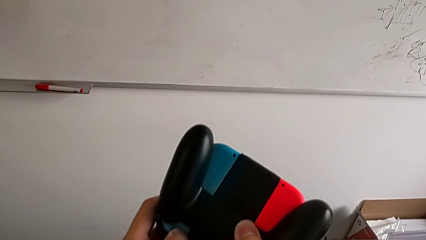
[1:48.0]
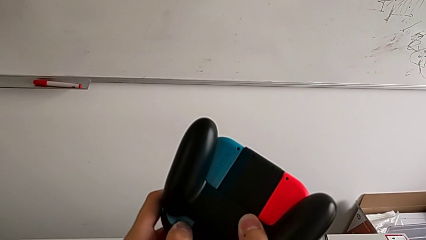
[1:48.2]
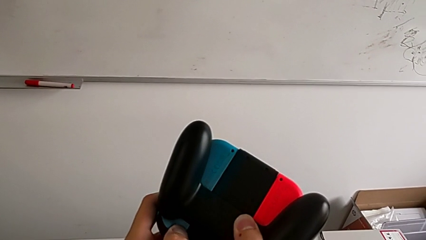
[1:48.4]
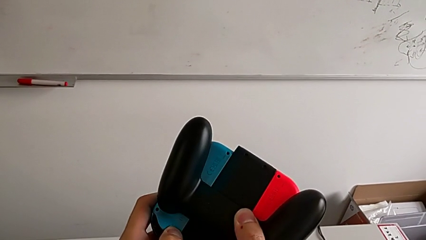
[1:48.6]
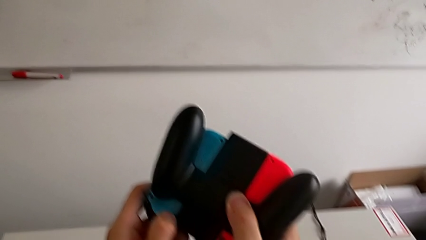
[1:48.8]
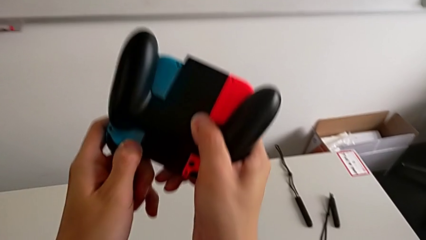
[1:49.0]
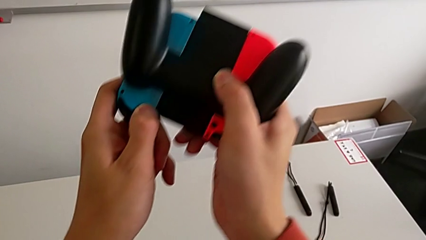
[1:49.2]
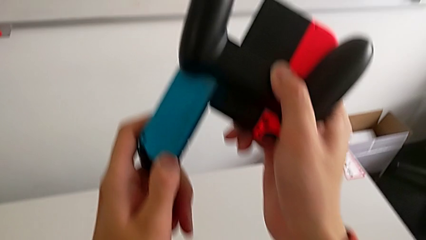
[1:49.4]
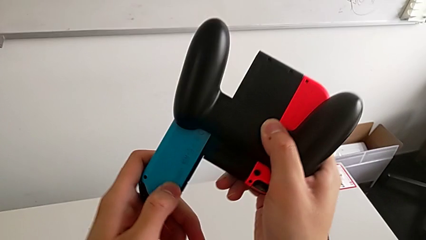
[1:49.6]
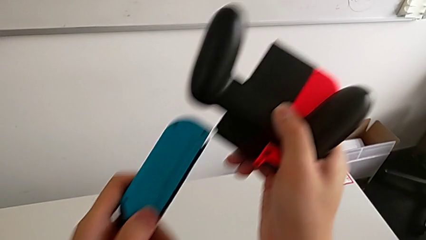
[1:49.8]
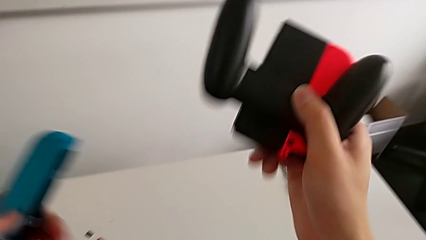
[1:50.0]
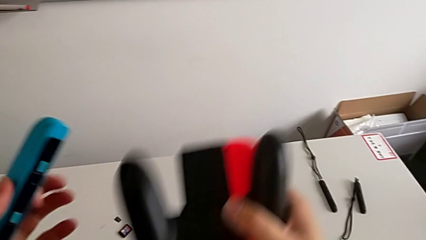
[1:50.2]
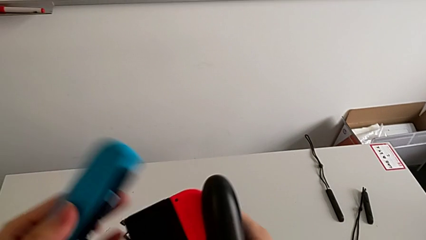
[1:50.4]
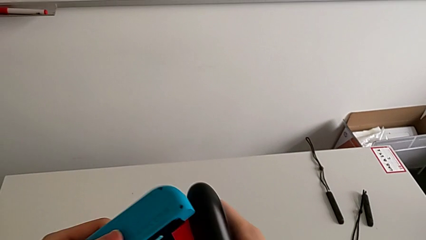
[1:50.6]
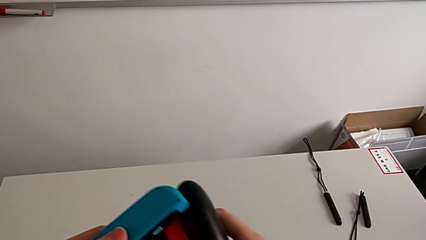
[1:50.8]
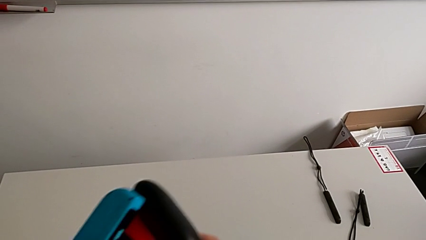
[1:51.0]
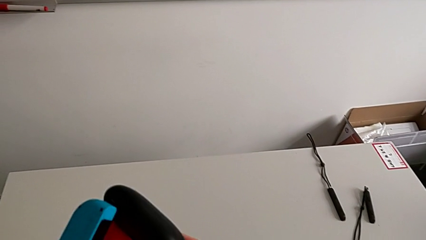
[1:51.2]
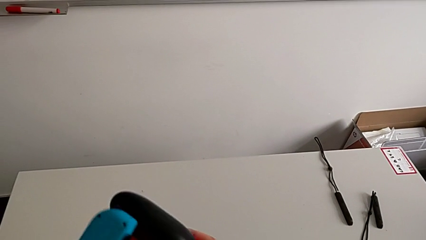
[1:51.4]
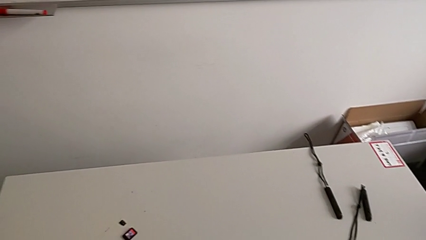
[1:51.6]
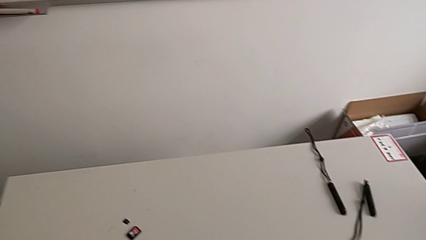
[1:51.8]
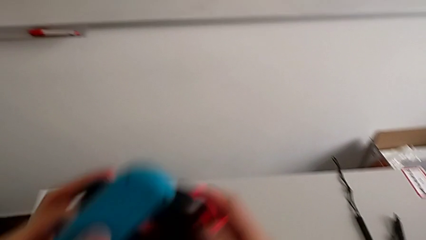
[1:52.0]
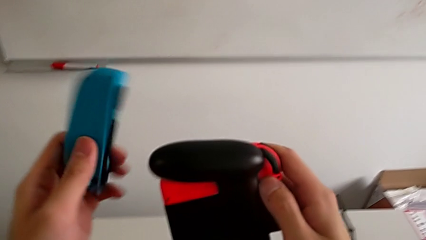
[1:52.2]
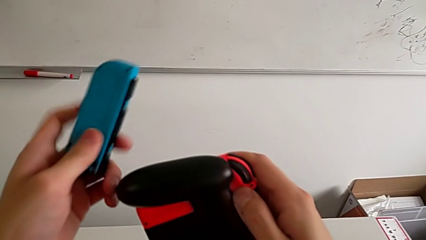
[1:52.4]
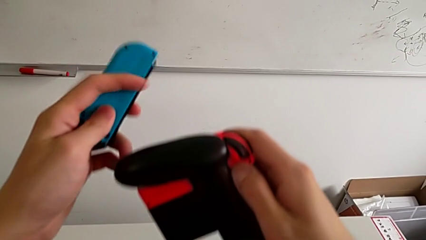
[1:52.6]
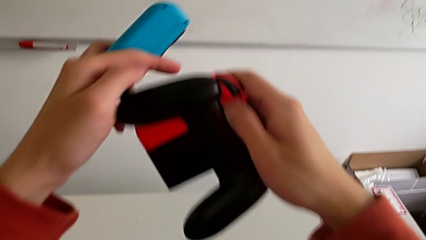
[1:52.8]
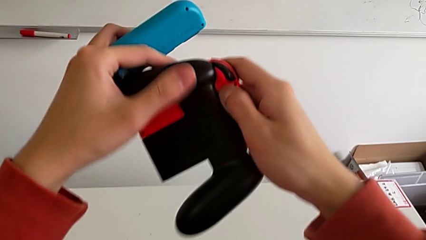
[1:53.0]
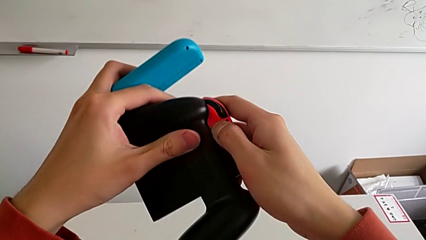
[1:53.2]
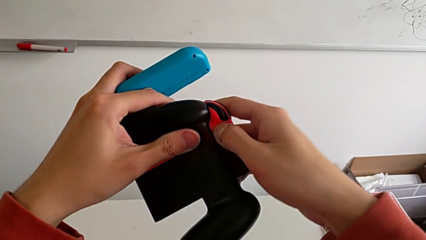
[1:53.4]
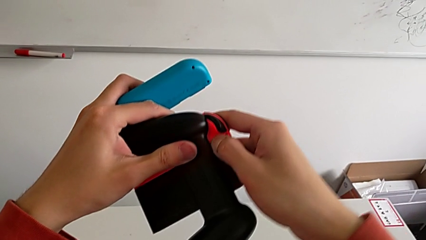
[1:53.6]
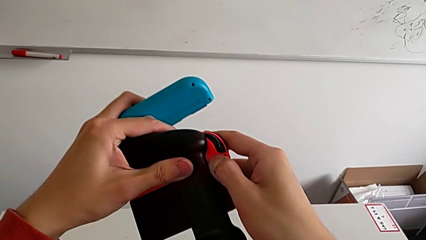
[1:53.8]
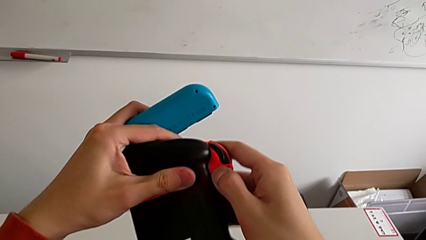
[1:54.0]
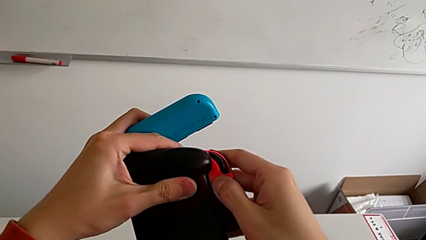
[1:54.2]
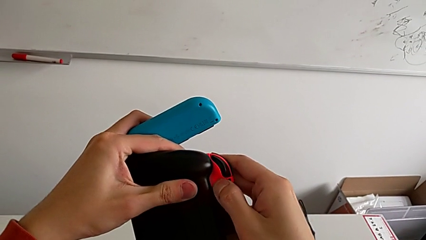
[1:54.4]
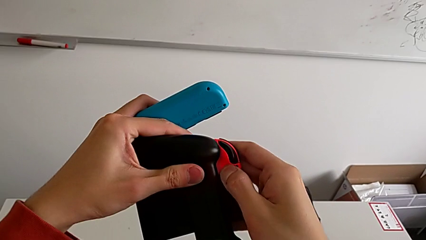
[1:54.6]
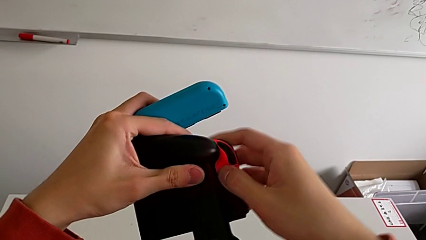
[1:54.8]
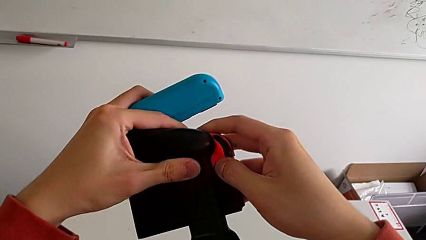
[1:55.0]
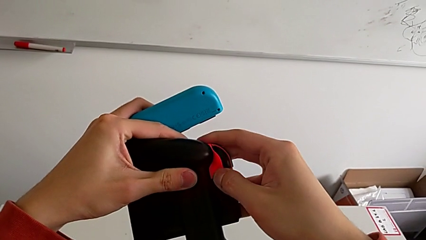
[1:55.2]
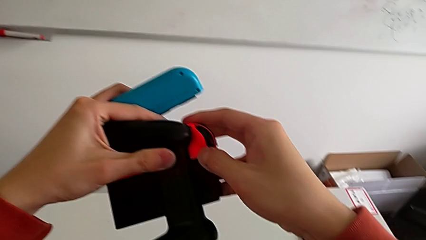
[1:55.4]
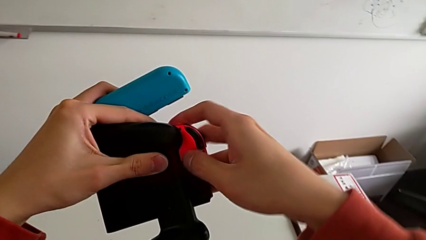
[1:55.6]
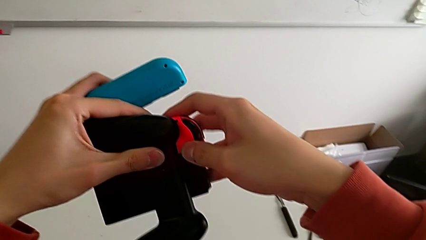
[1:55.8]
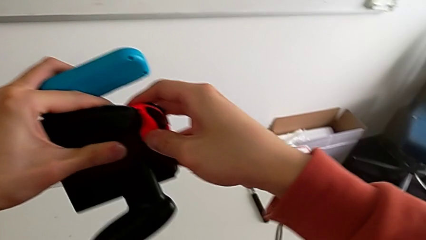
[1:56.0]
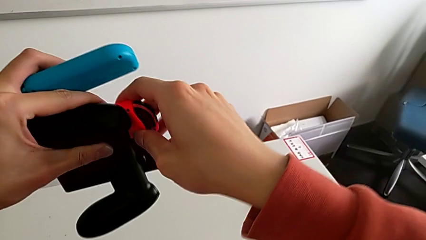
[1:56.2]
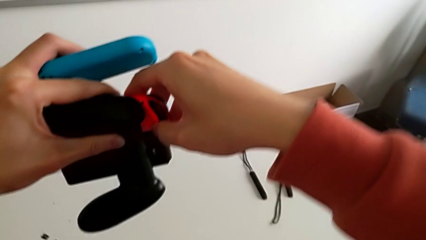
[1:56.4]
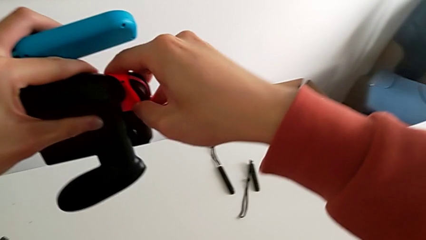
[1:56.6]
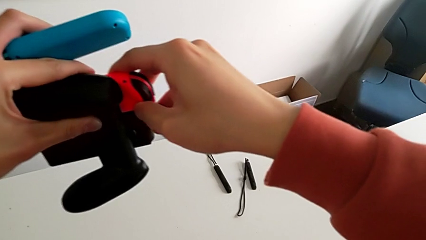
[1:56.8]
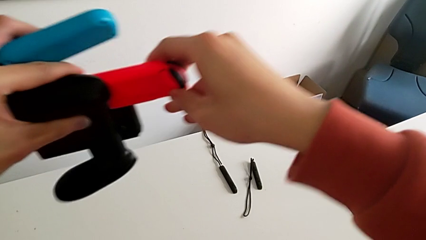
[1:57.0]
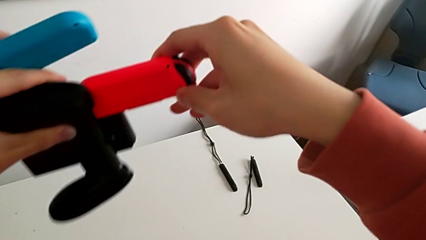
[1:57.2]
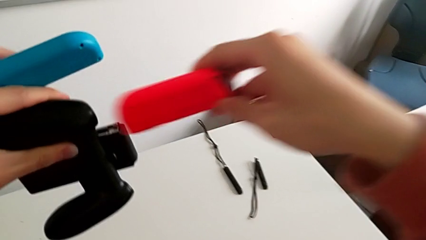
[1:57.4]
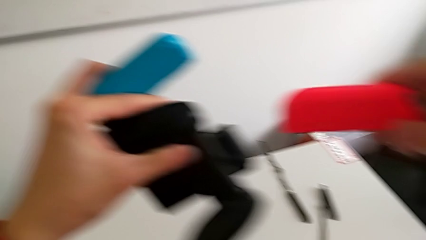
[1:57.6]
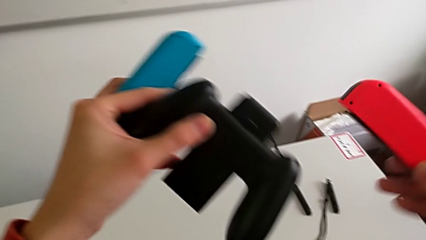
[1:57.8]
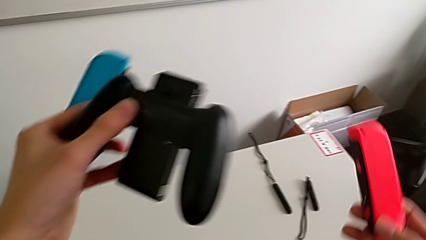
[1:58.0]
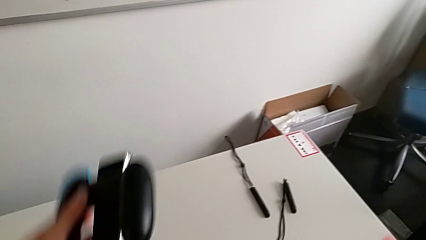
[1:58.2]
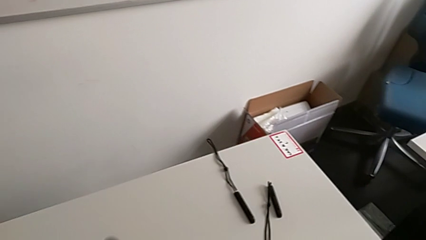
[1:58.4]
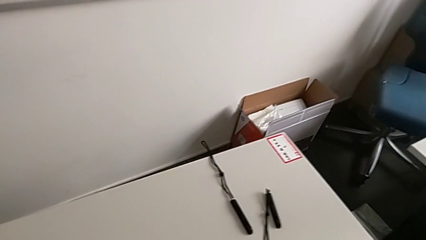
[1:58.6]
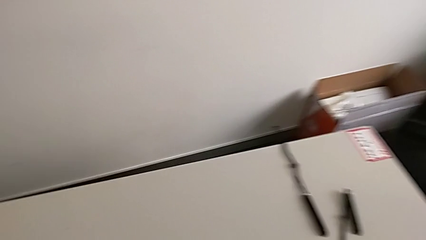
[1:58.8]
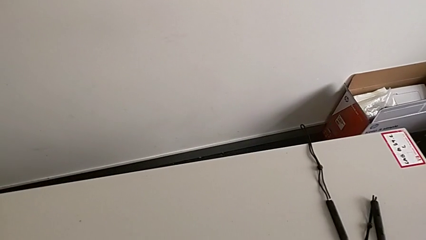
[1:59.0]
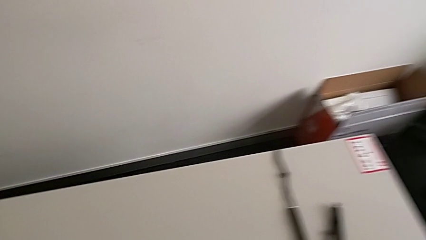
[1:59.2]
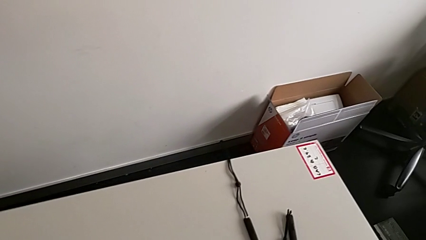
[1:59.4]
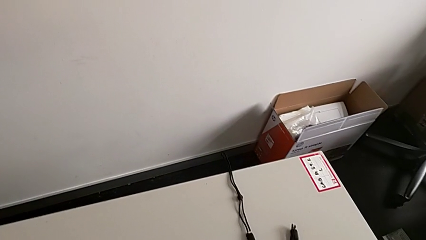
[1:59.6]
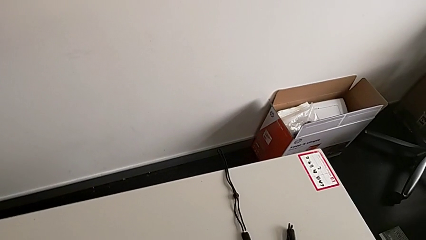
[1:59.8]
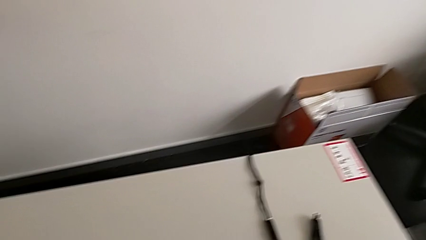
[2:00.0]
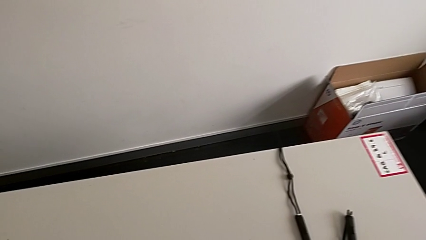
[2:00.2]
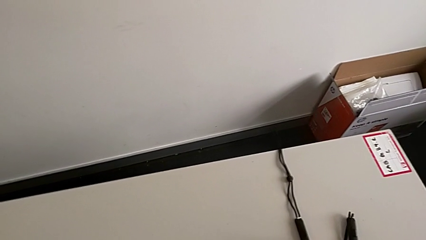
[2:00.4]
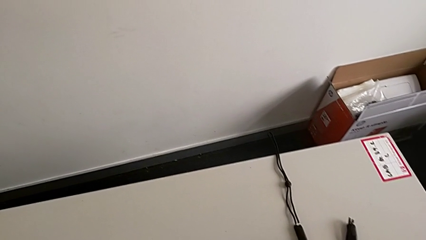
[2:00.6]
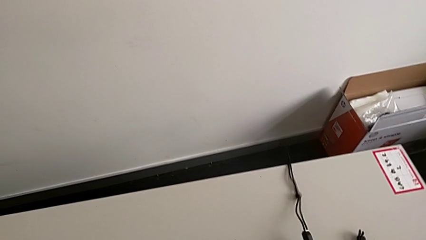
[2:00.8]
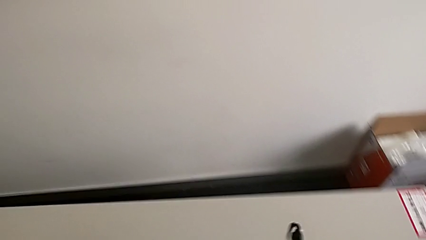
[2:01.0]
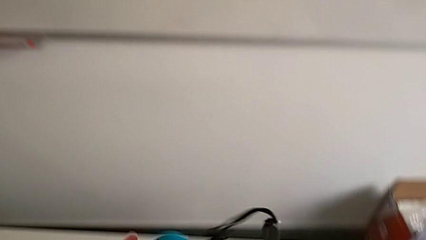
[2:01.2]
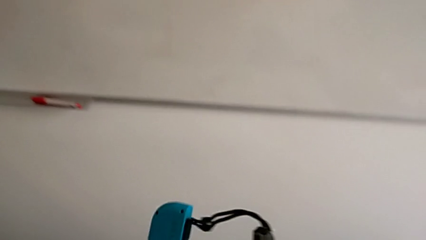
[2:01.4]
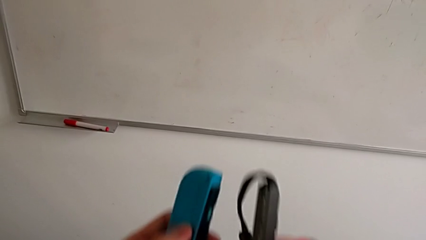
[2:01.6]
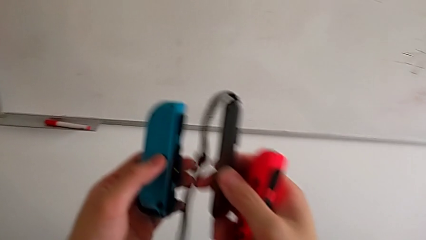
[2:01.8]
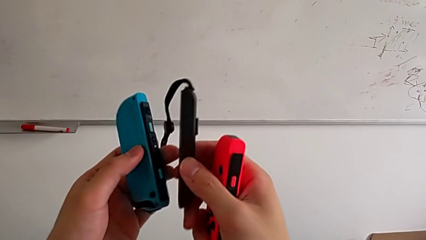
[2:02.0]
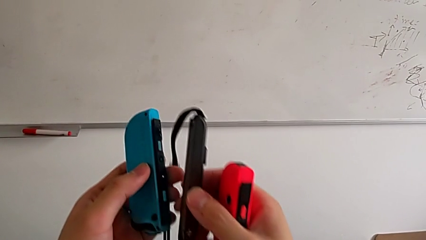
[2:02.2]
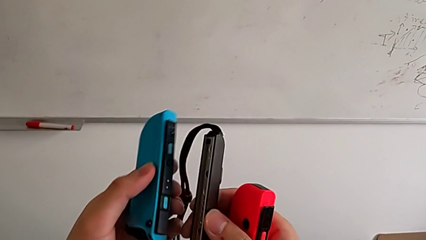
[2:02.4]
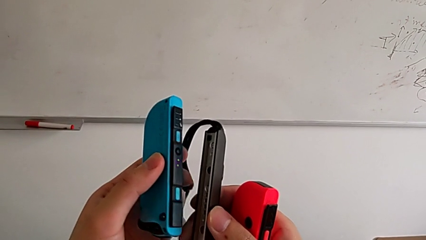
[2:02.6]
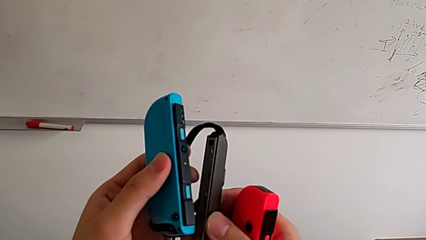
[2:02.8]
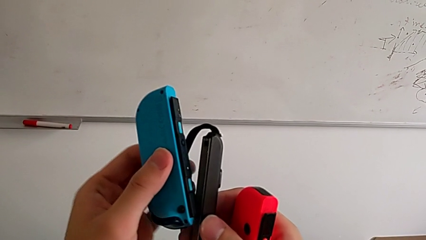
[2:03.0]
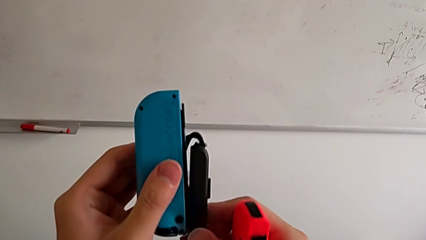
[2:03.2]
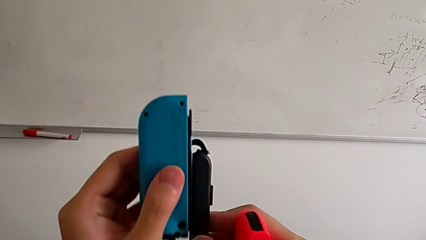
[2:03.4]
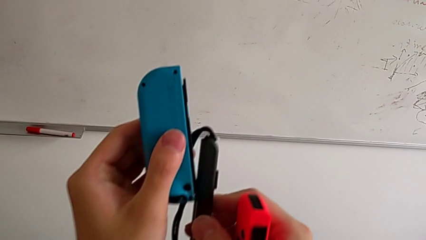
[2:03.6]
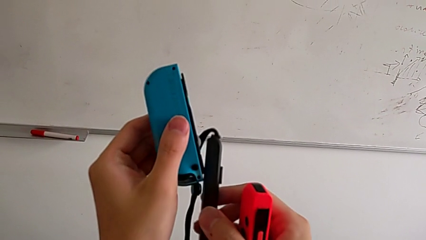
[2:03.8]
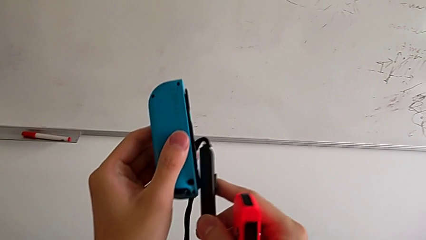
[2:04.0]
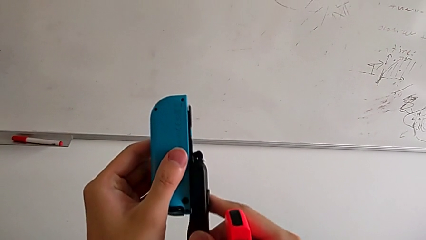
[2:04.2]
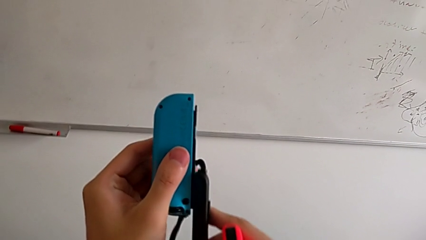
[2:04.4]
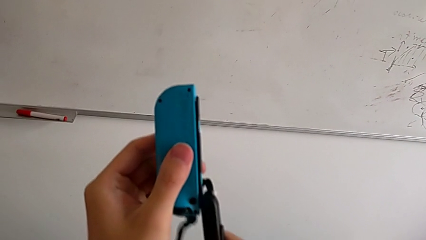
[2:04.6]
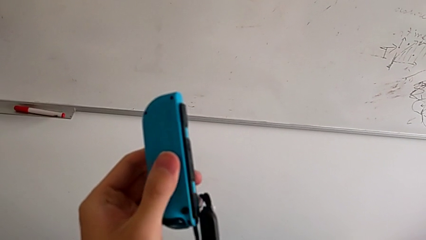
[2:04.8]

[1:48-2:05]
The camera wearer is exchanging the controller from a Joy-Con grip to a Joy-Con strap. They withdraw the blue Joy-Con controller and withdraw the red Joy-Con controller.
